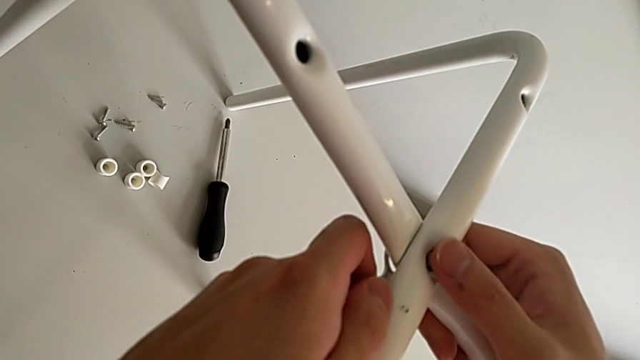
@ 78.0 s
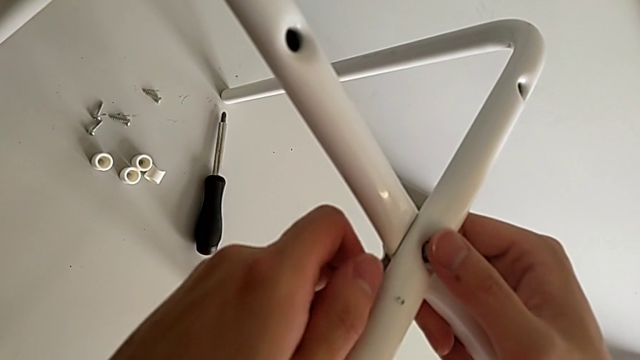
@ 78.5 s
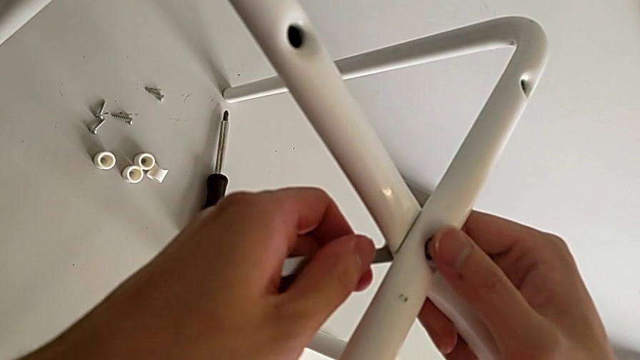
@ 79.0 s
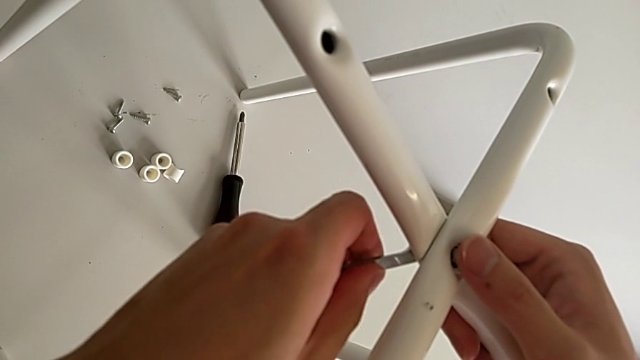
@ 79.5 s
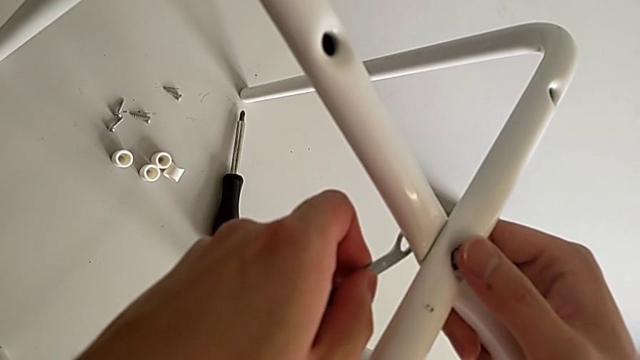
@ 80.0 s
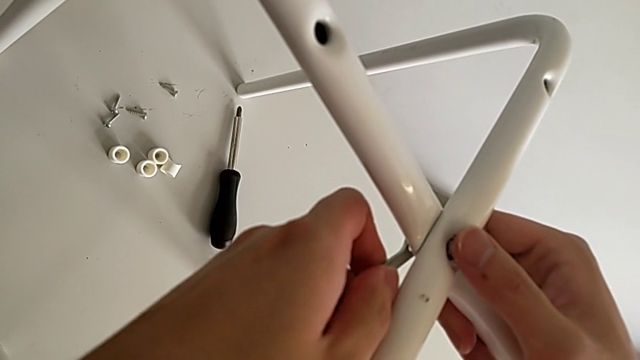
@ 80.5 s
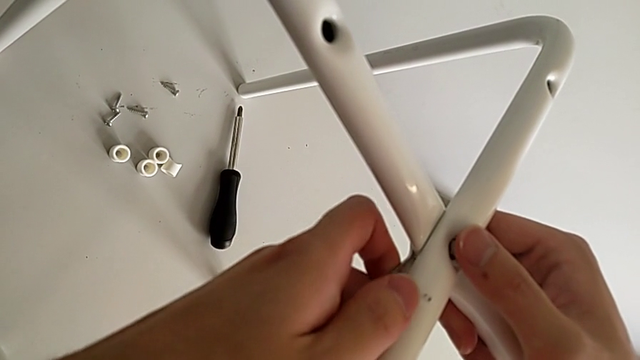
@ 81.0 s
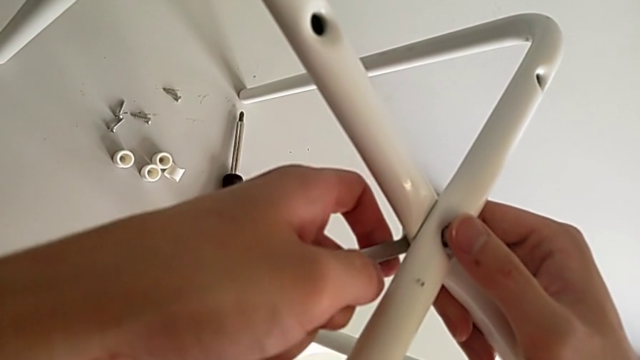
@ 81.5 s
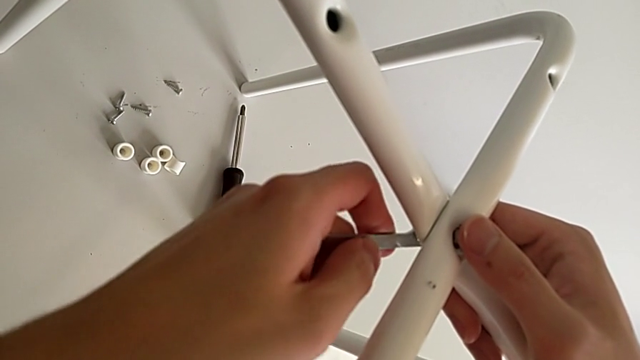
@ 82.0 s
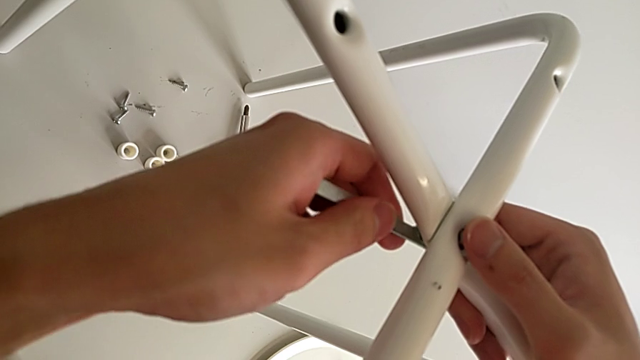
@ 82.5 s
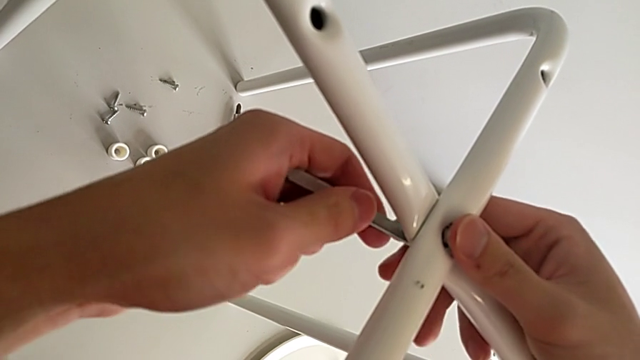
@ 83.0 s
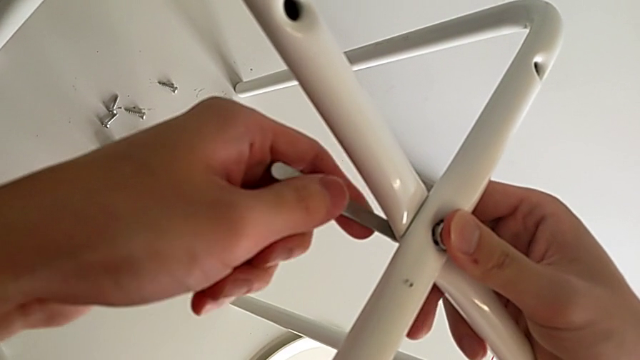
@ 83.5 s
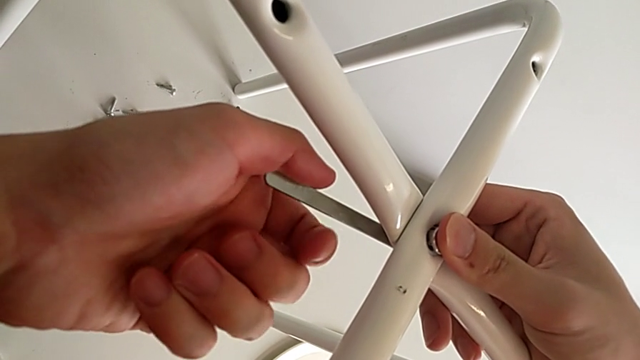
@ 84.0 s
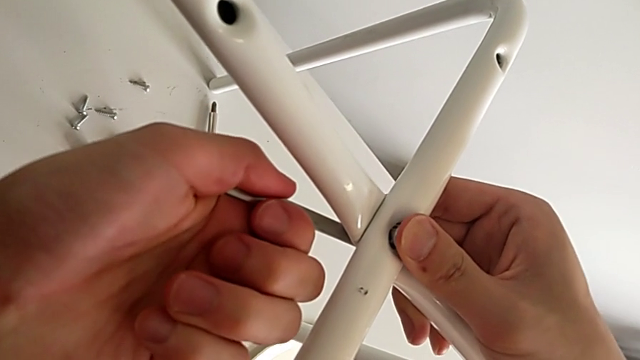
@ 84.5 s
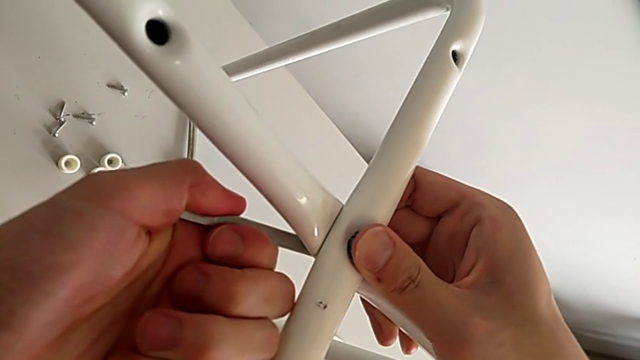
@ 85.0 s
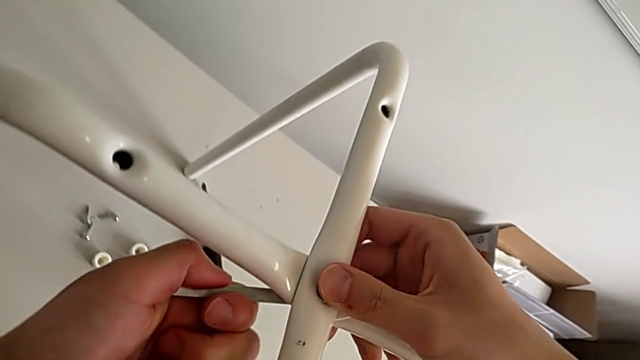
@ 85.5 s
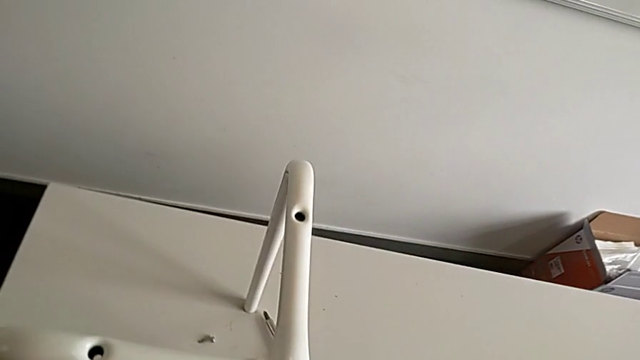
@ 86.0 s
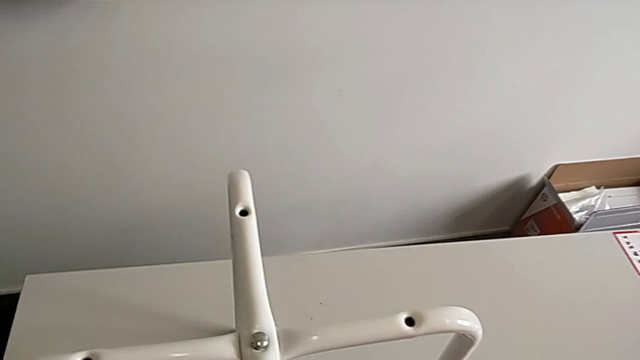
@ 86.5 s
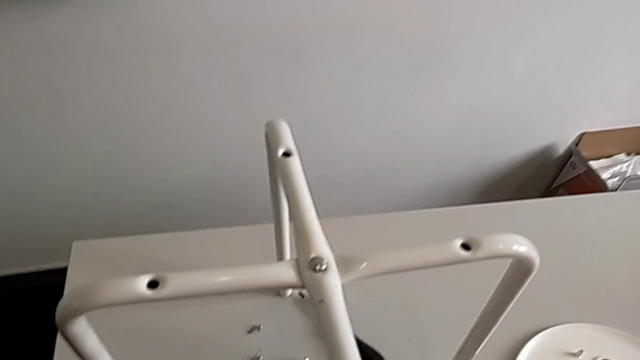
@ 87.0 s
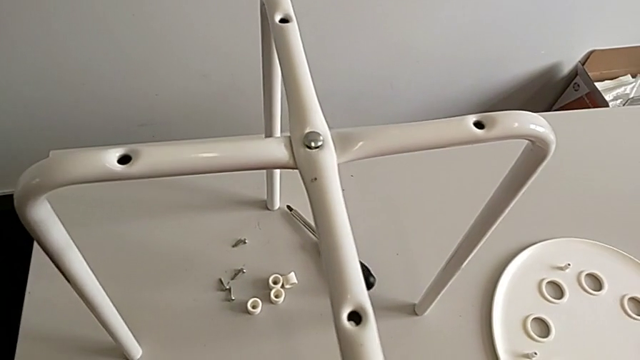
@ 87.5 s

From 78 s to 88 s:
The camera wearer is assembling the legs. They keep inserting the hexagonal wrench, screw the hex nut, withdraw the hexagonal wrench and place it.

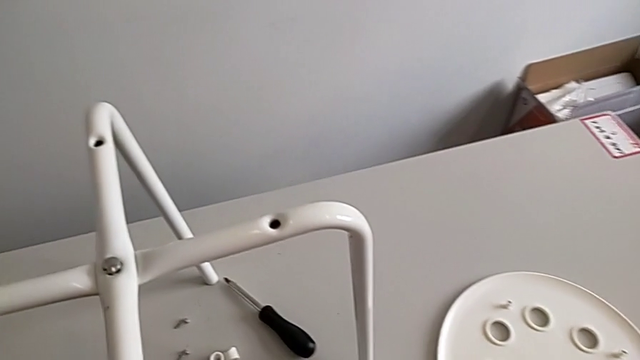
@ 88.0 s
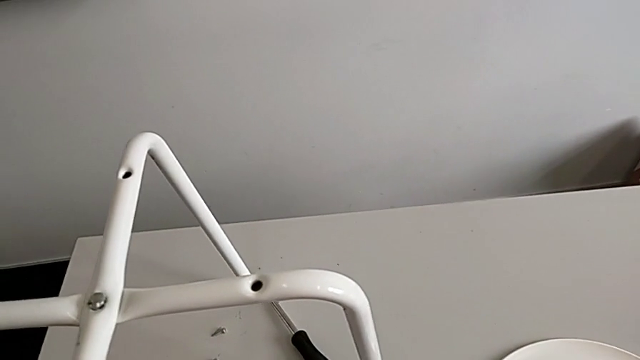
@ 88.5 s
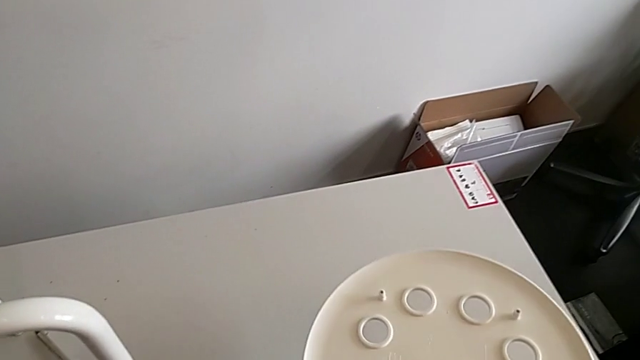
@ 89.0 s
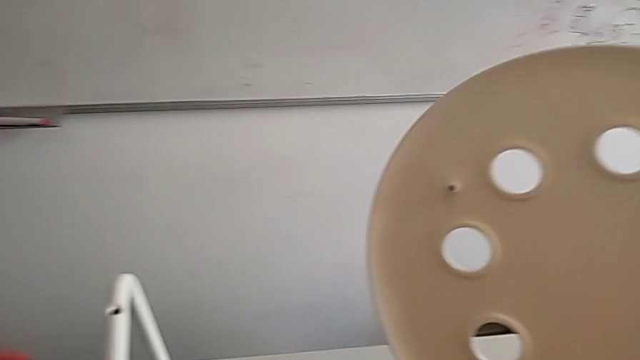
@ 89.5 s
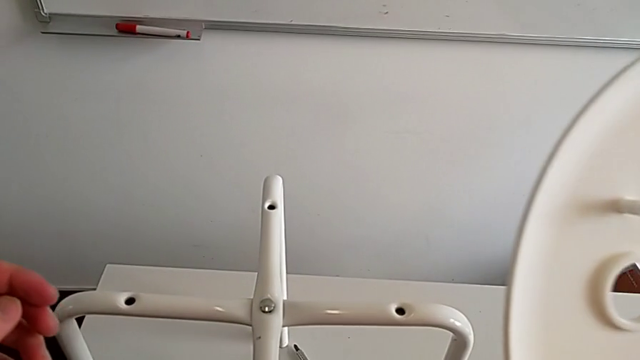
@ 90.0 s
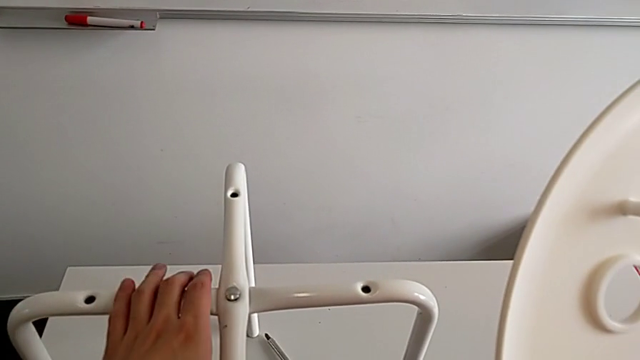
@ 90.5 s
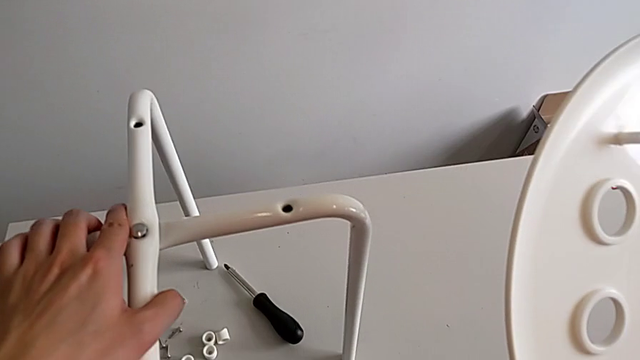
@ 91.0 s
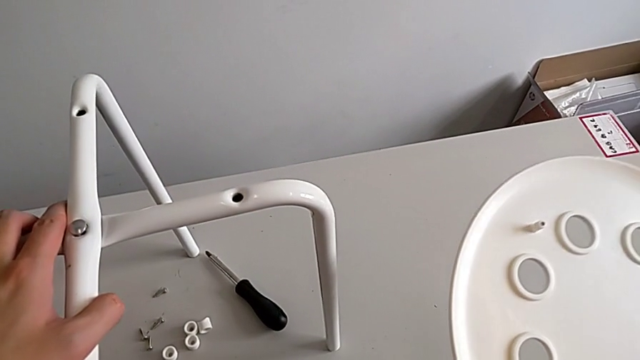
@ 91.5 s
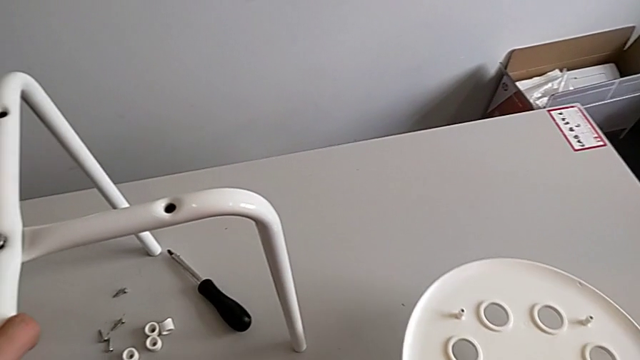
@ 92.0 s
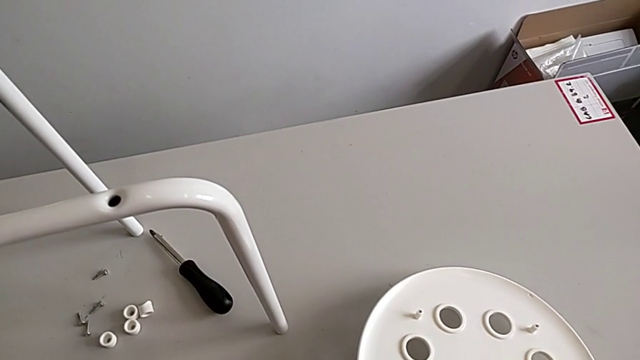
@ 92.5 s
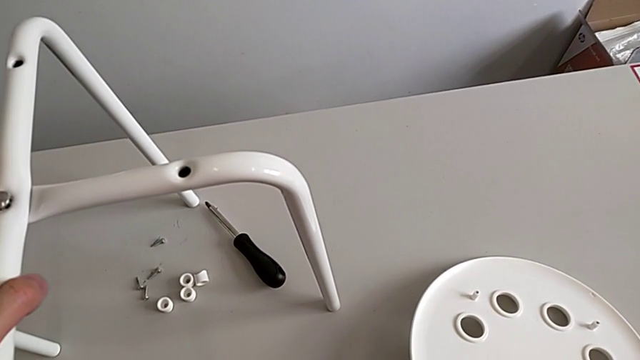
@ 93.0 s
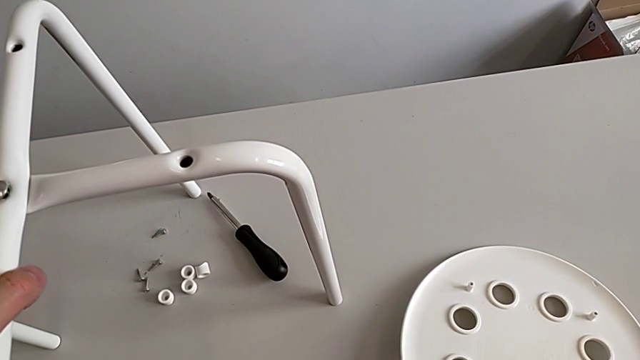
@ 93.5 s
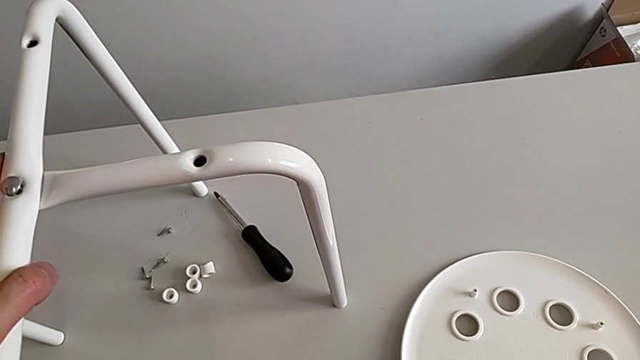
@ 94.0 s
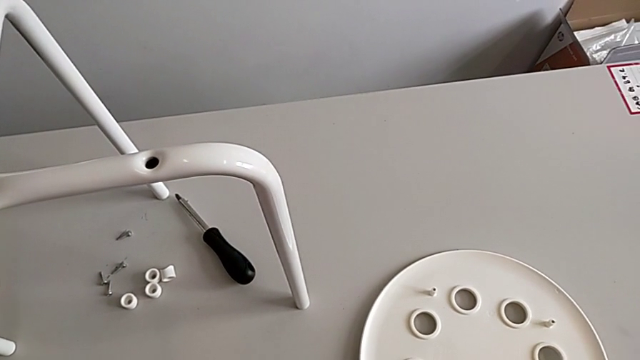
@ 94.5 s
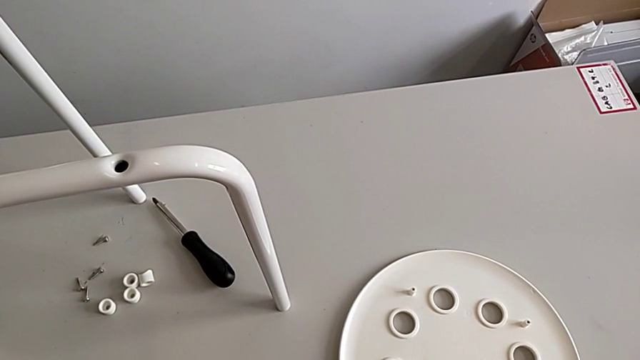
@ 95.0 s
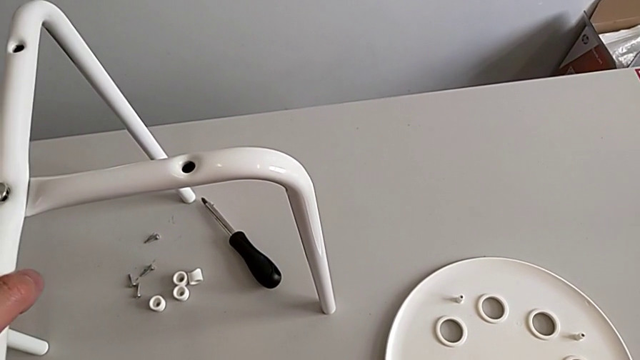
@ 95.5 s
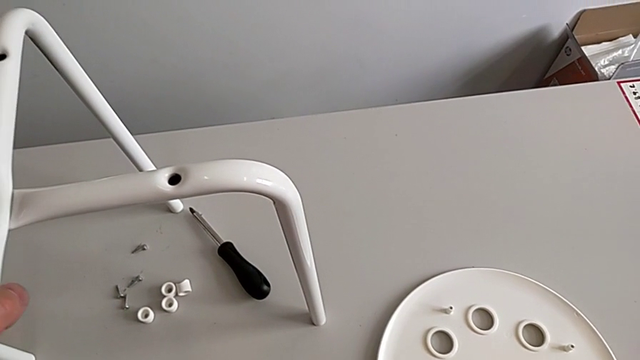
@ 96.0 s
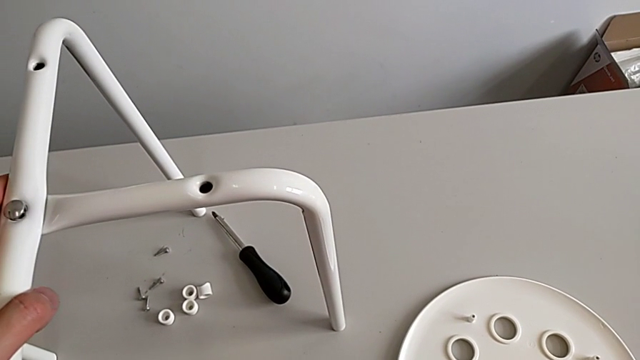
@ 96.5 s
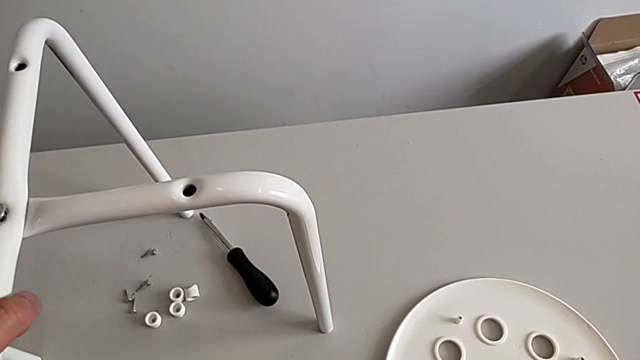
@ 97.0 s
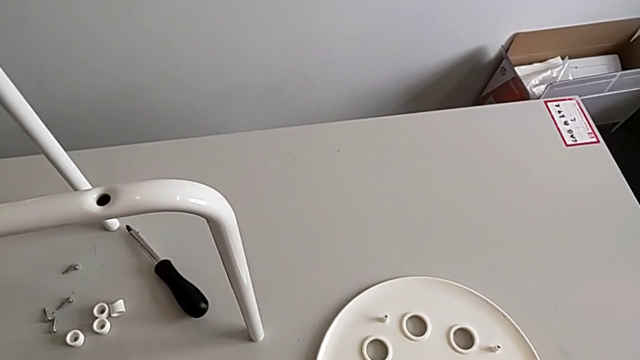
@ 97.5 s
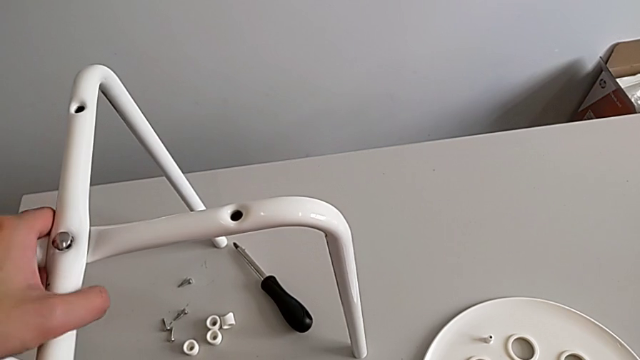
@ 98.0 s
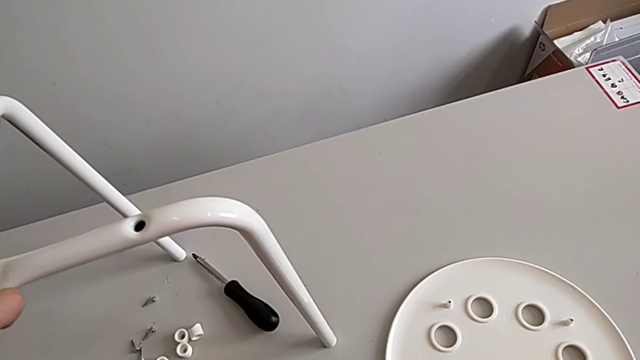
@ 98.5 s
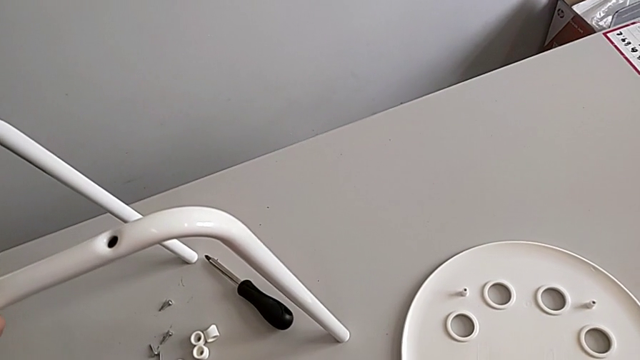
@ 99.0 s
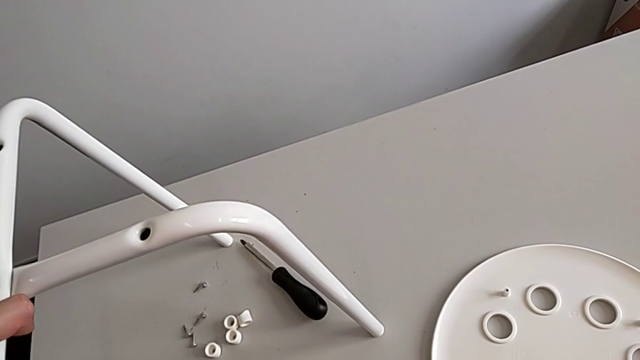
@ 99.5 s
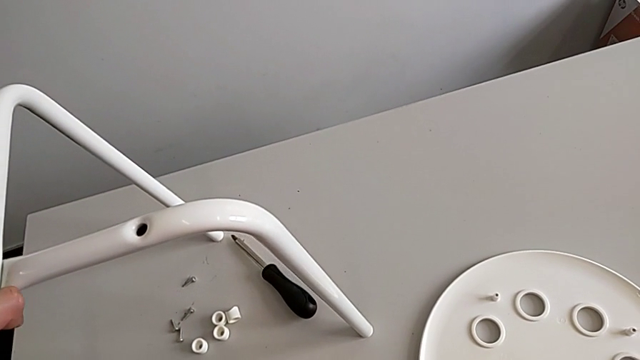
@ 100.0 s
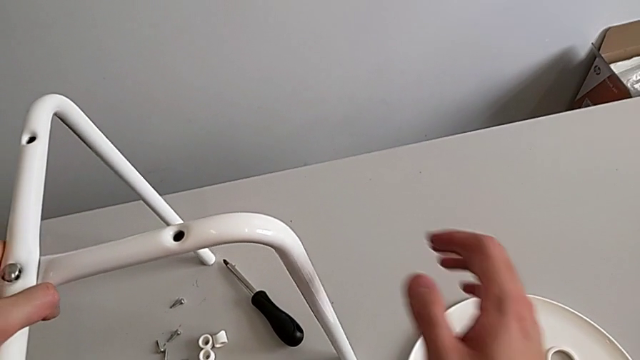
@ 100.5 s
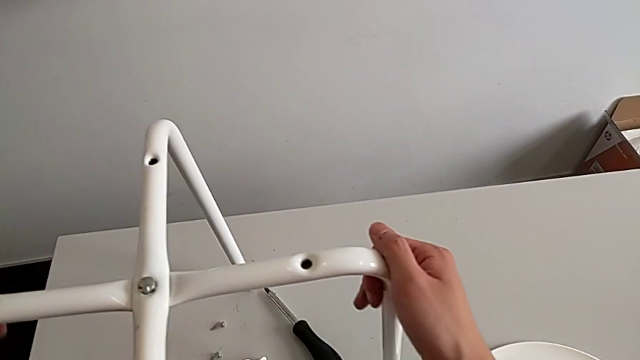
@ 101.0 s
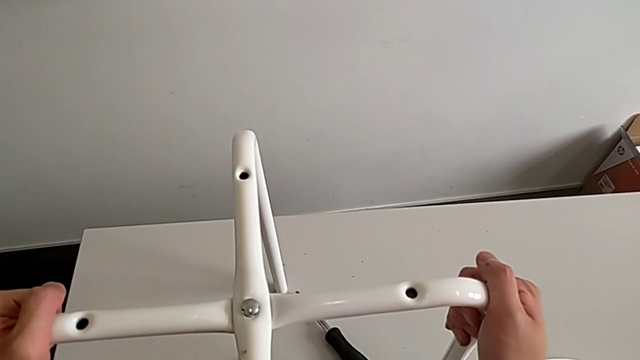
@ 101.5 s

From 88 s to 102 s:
The camera wearer is assembling the seat. They approach the seat, wrongly grab and lift it with the right hand, grab the leg with the left hand, place the seat, hold the leg and begin to grab it.
